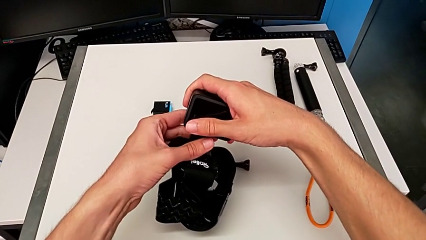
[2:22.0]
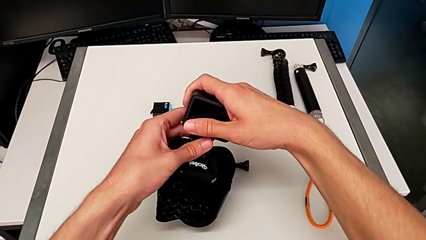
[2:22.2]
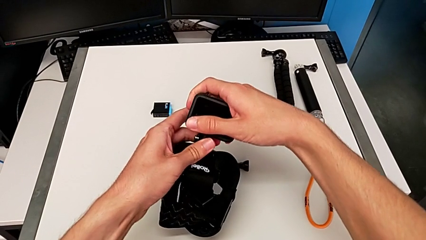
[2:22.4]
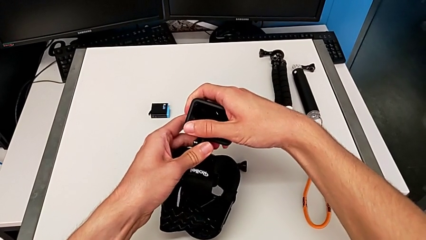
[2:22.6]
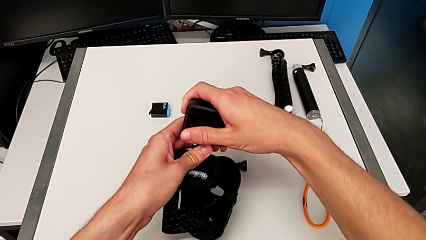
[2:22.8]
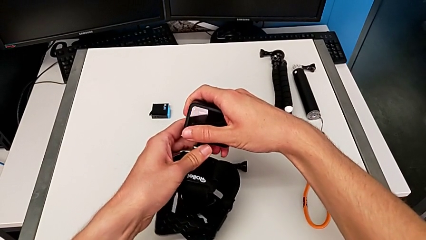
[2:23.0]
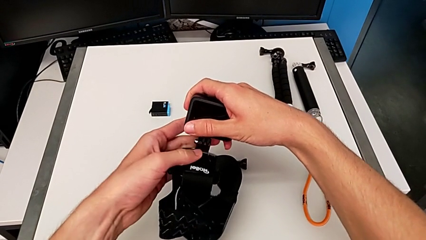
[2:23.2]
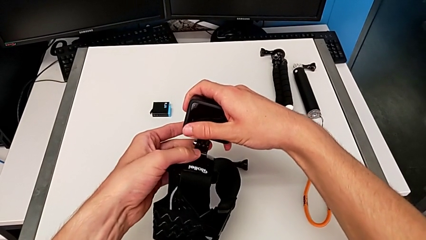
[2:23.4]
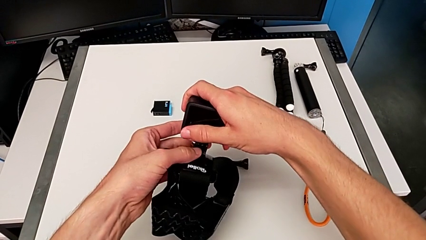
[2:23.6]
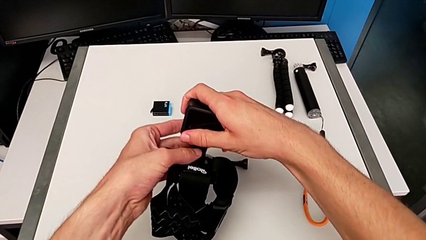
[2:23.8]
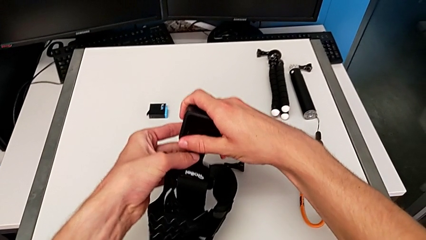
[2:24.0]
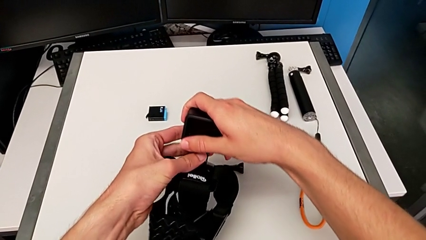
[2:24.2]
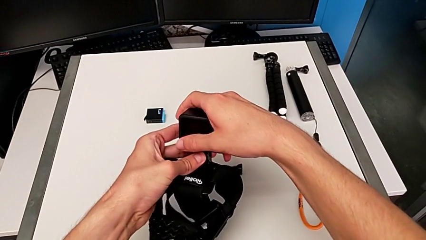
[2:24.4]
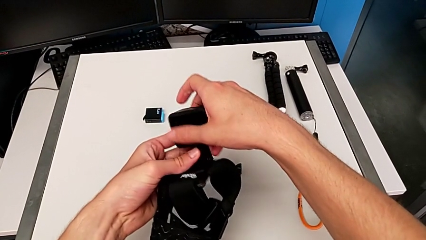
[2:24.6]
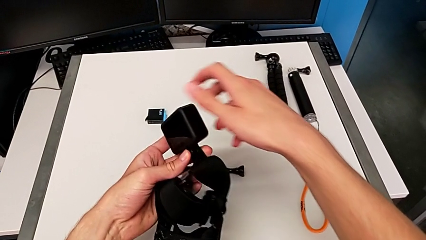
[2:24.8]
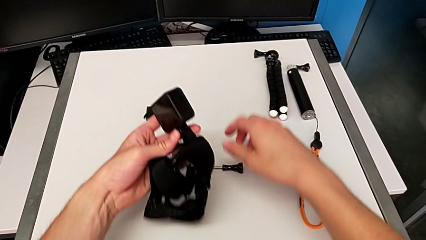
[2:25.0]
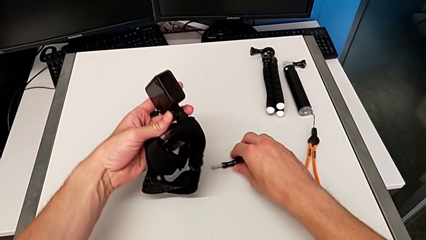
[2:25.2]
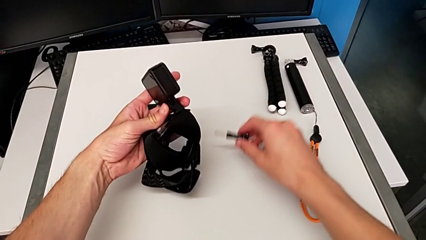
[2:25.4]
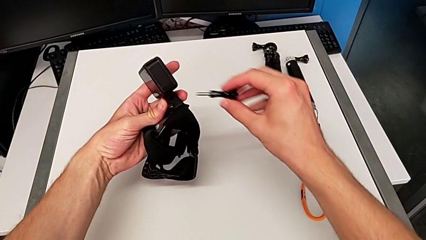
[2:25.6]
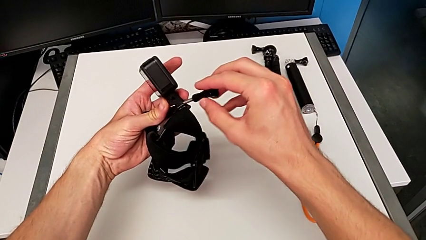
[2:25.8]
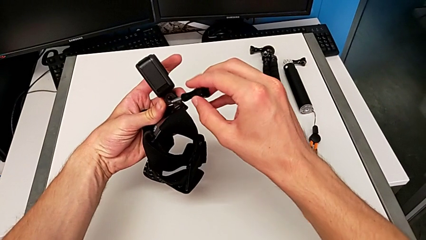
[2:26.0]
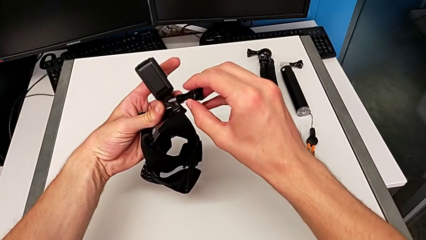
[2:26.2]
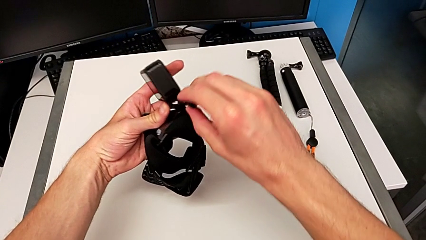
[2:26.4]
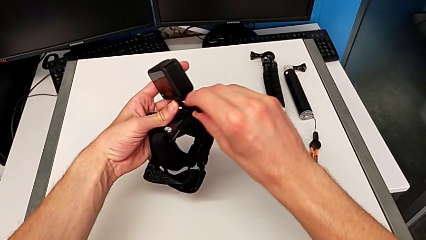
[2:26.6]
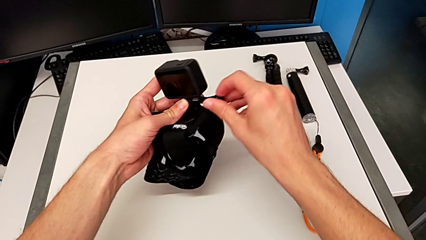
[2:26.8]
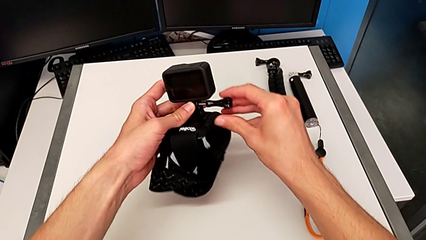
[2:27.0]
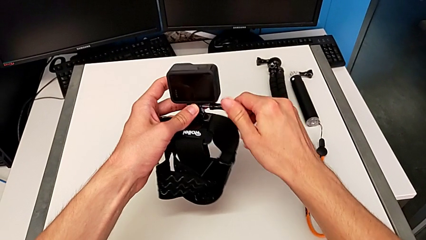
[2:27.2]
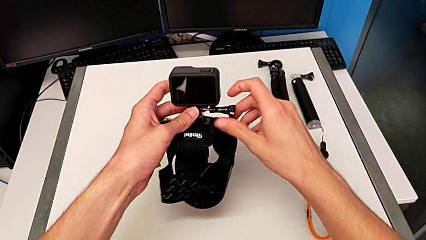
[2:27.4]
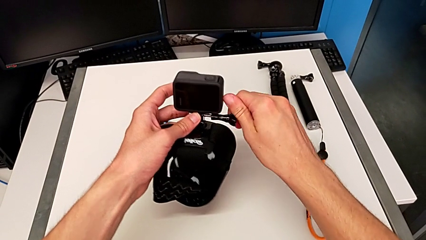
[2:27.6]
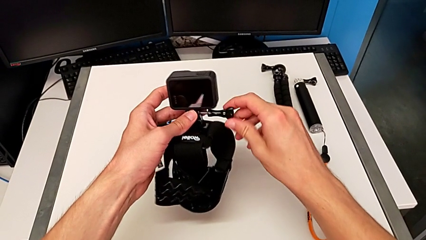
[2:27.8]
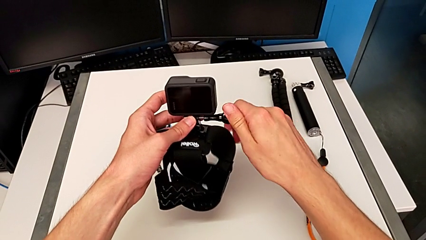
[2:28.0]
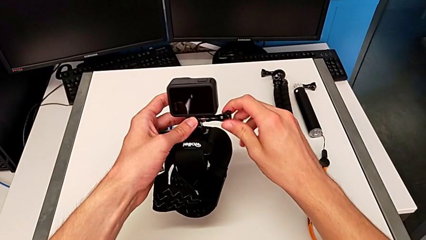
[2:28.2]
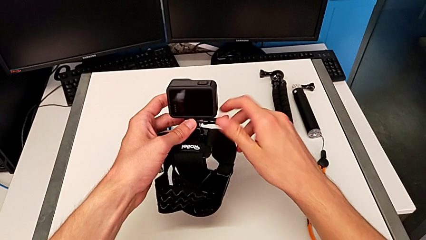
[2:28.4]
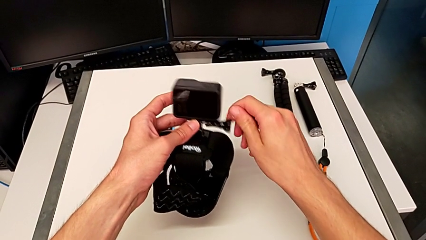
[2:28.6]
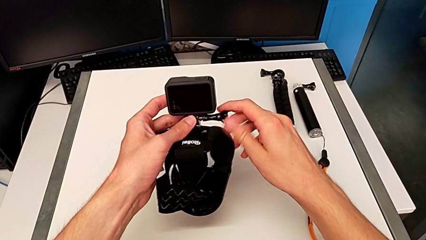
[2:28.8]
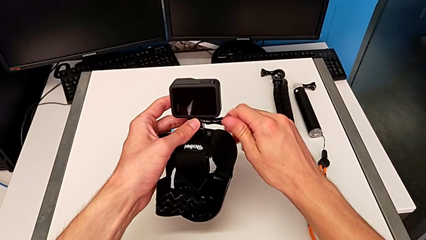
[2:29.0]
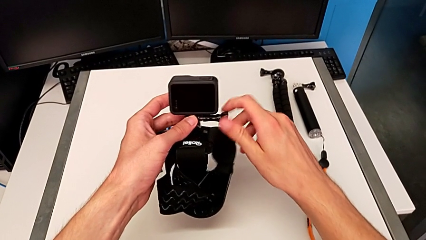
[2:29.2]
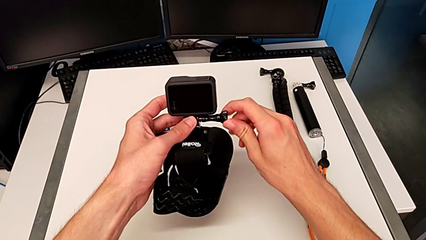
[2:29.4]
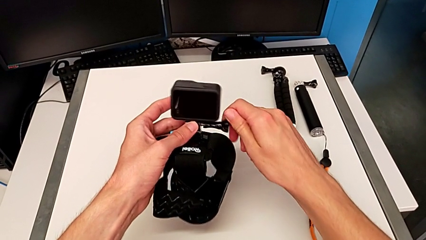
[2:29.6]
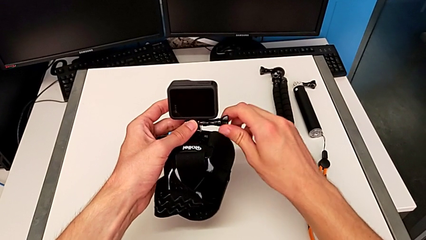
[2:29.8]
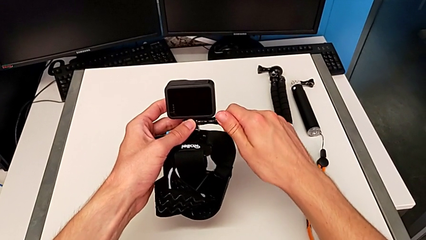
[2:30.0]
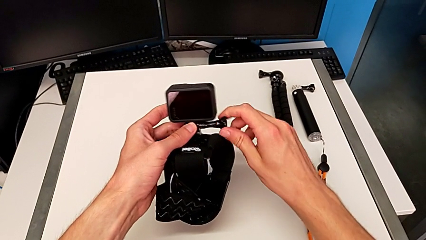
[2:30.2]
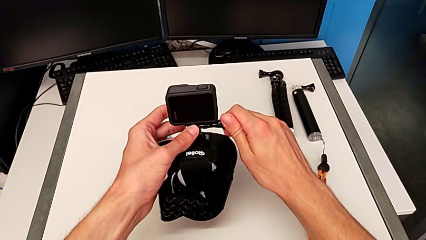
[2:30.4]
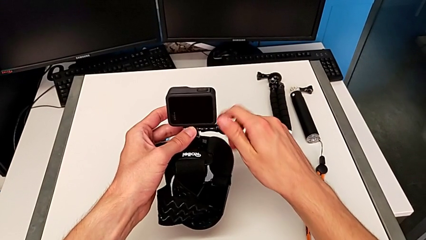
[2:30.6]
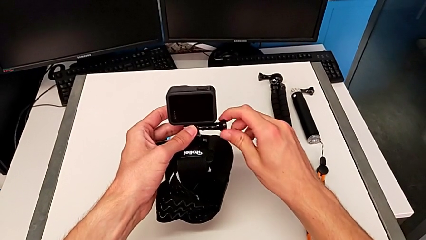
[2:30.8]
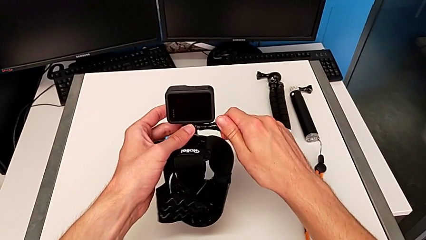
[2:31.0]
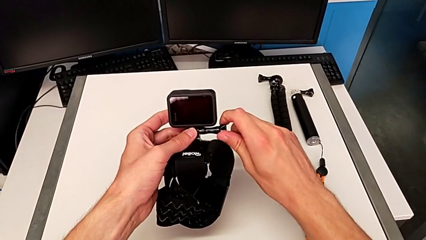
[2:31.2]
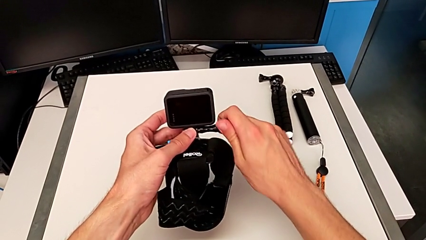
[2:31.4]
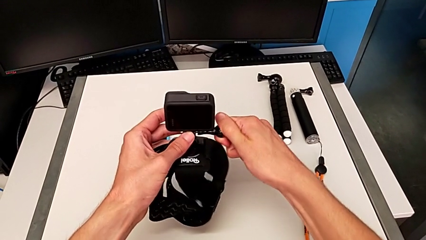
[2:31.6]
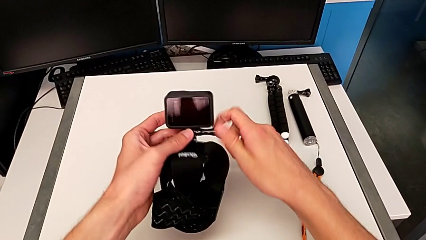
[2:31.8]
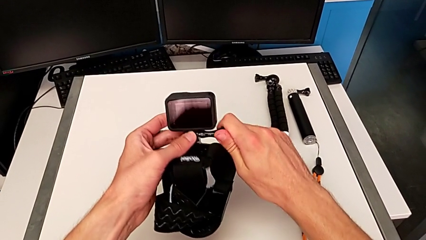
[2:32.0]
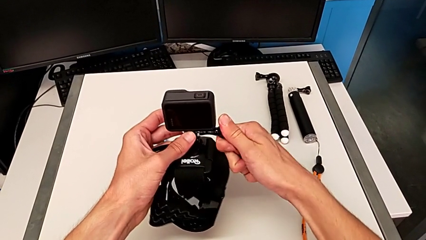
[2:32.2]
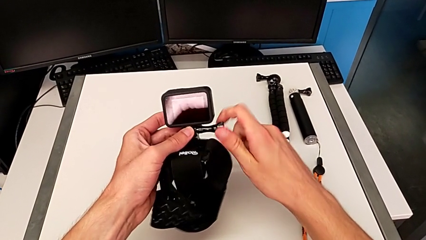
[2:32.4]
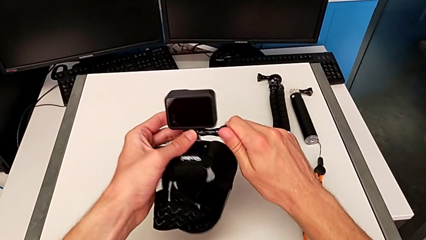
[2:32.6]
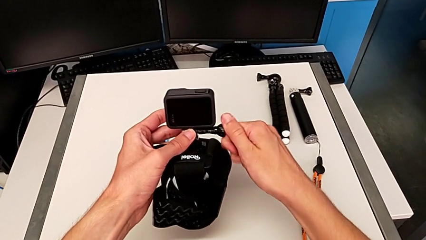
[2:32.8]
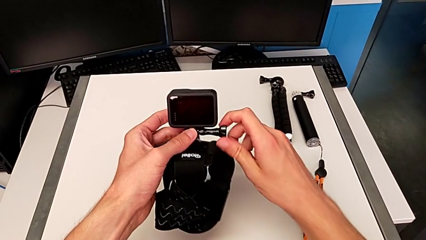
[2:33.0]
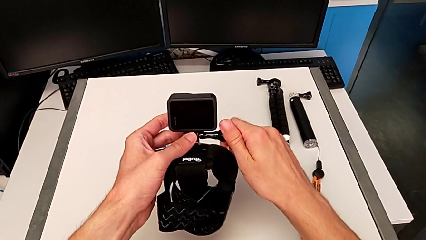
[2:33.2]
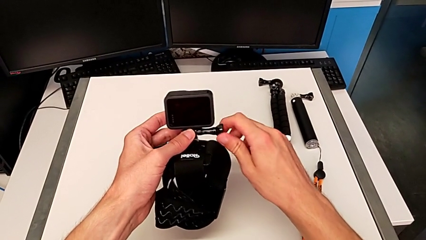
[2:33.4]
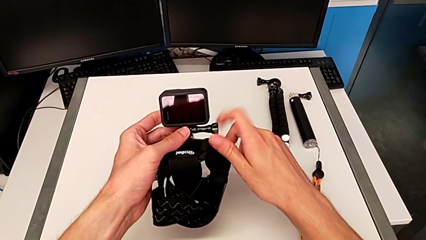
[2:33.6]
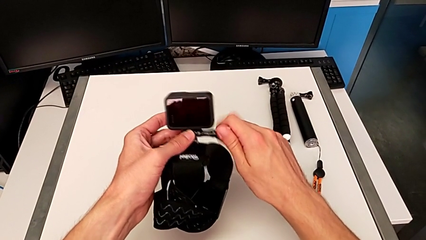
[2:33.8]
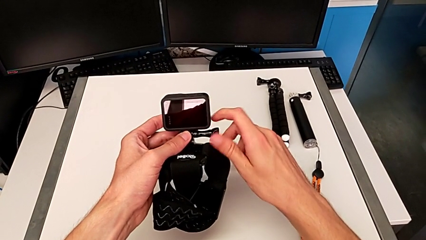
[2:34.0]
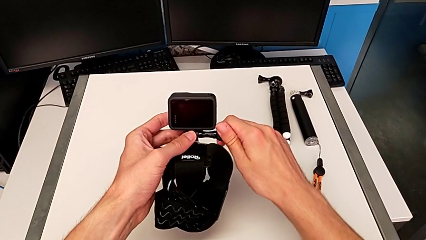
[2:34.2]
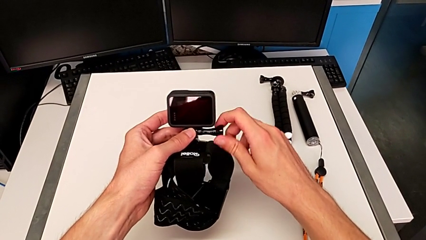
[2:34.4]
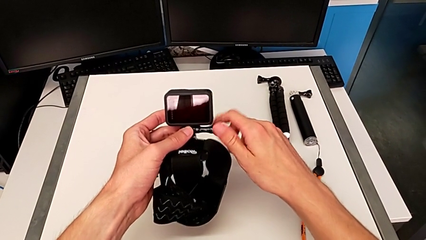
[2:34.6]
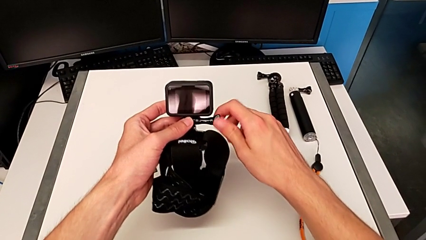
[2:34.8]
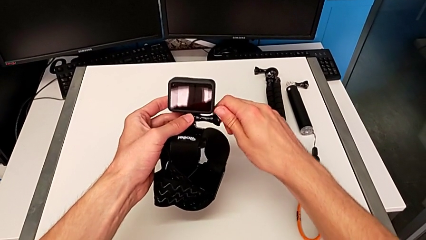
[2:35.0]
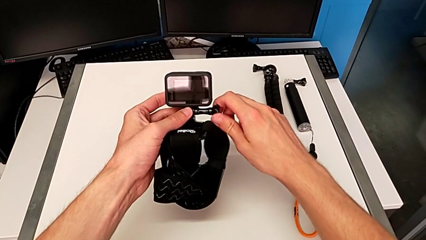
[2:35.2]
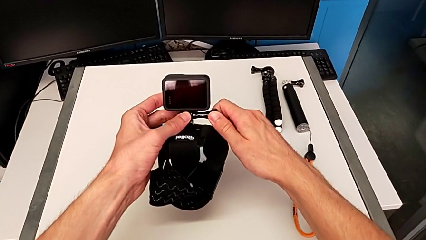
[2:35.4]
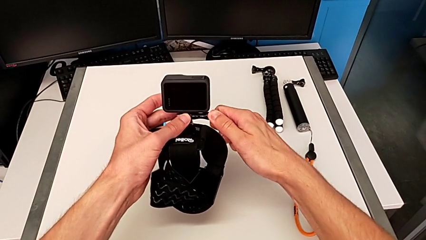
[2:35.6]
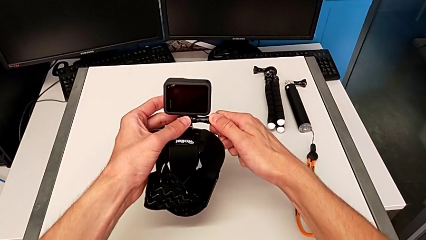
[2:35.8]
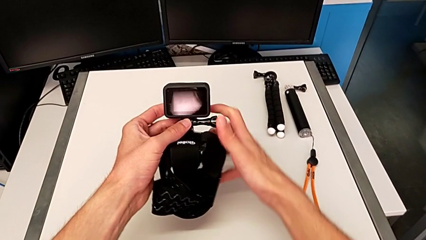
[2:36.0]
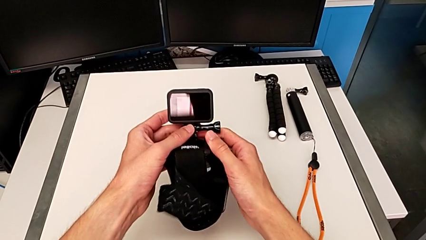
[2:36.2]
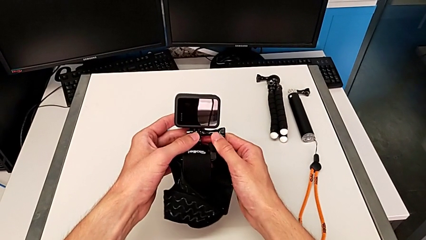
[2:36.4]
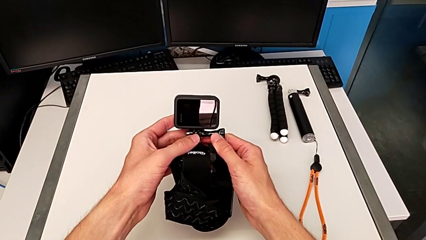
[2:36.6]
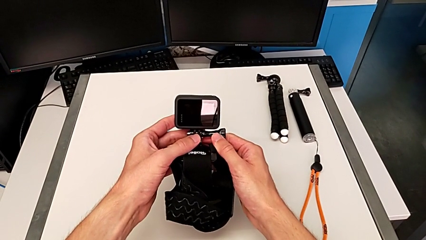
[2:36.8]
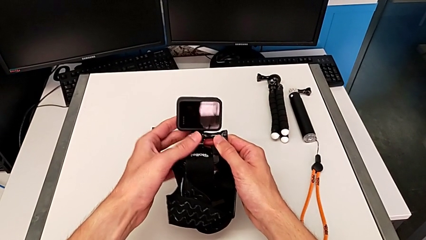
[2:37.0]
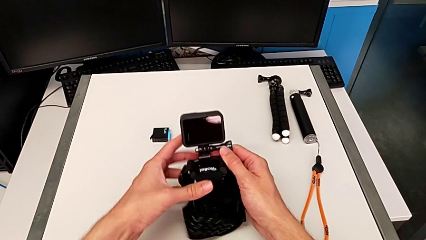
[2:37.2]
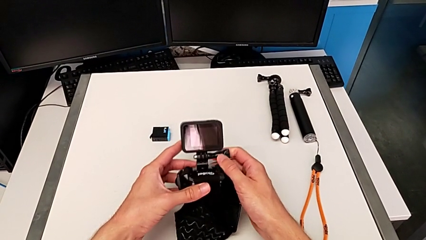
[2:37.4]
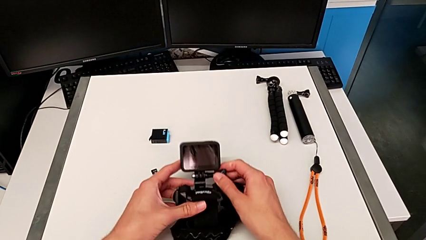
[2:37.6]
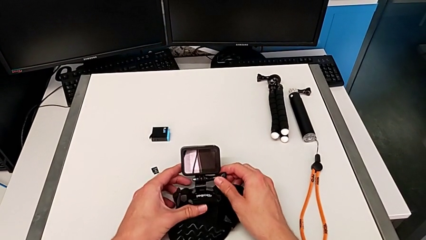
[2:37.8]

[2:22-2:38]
The camera wearer is assembling the GoPro onto the belt. They keep inserting the GoPro and screw the screw.
